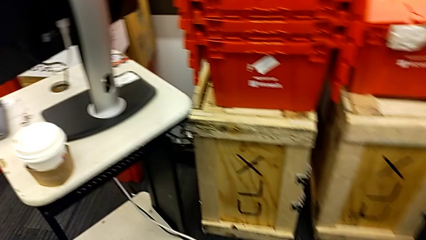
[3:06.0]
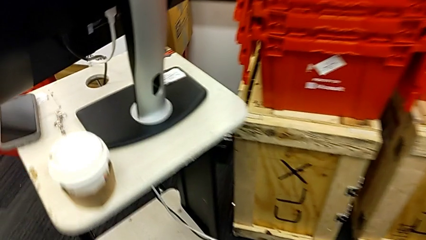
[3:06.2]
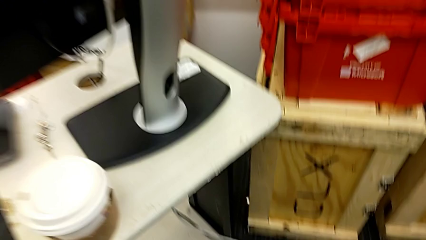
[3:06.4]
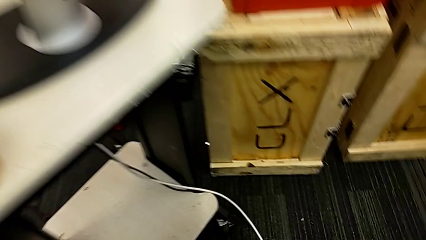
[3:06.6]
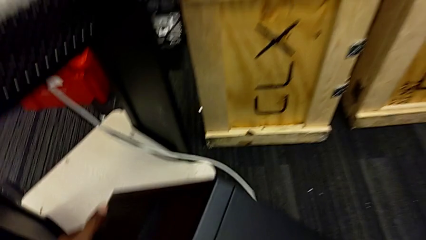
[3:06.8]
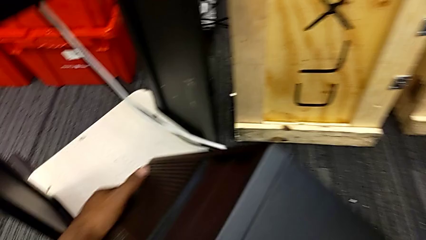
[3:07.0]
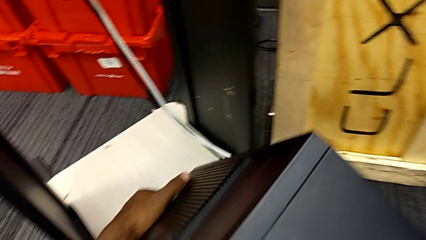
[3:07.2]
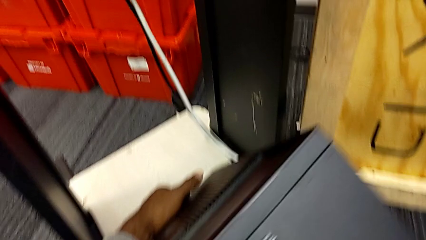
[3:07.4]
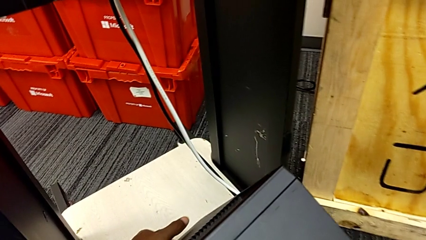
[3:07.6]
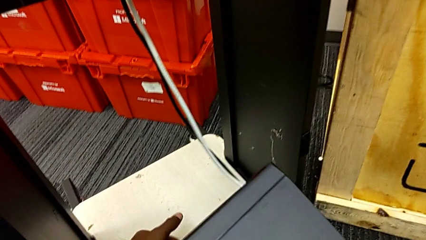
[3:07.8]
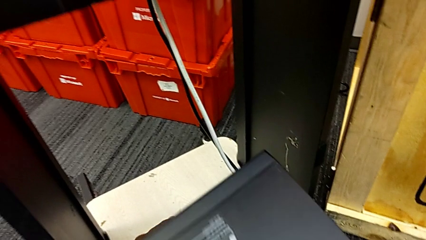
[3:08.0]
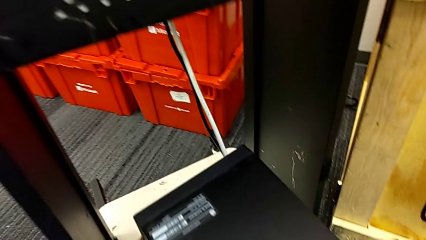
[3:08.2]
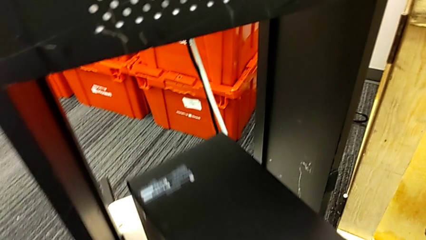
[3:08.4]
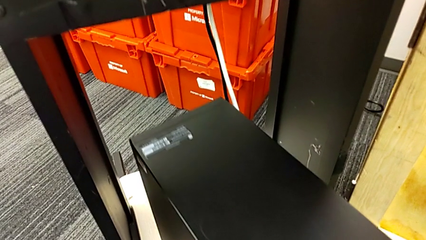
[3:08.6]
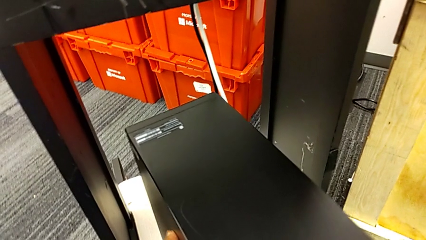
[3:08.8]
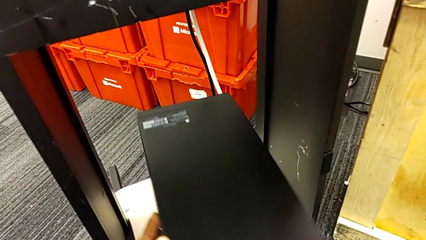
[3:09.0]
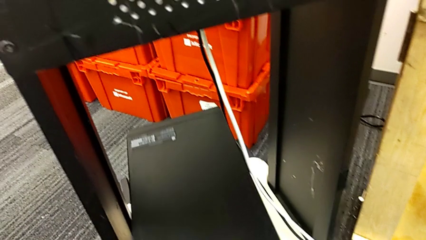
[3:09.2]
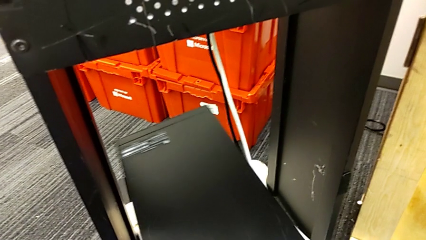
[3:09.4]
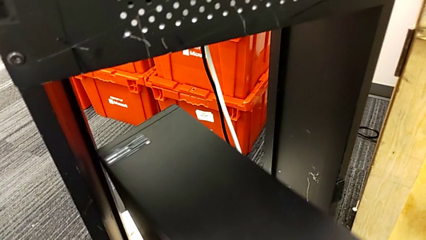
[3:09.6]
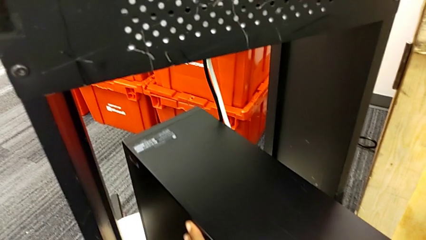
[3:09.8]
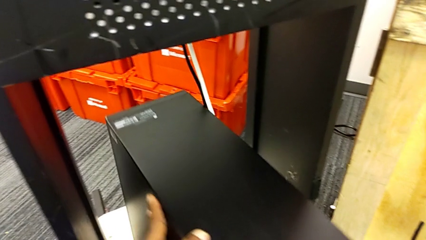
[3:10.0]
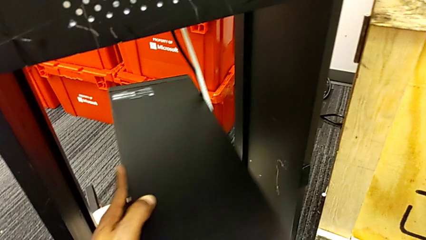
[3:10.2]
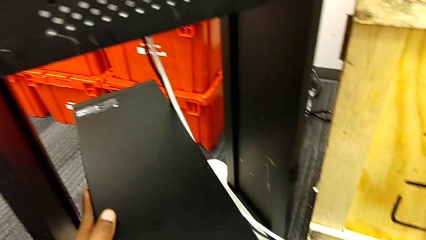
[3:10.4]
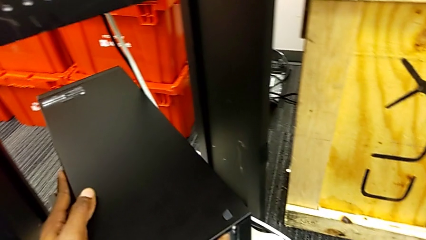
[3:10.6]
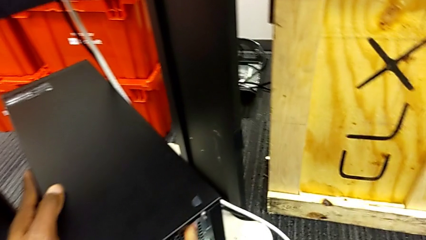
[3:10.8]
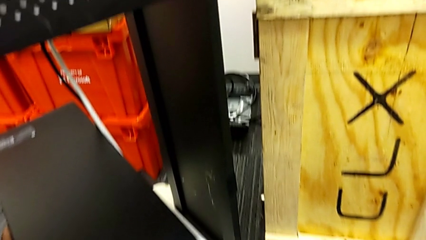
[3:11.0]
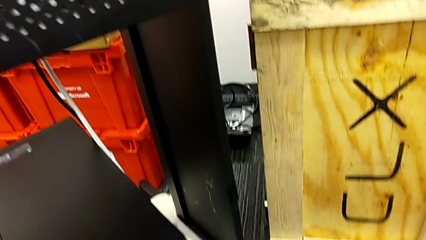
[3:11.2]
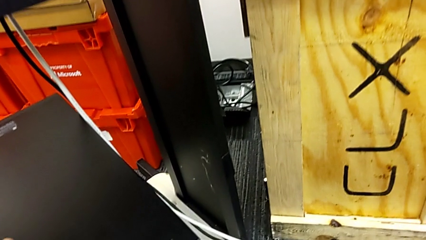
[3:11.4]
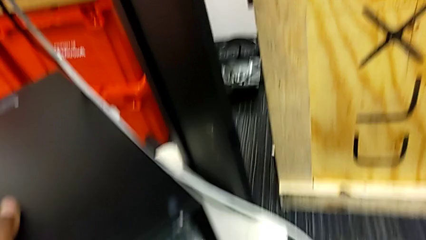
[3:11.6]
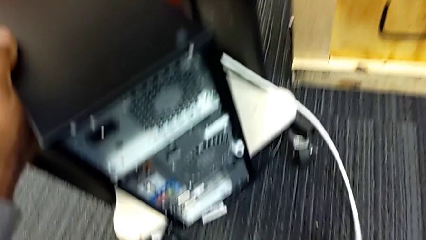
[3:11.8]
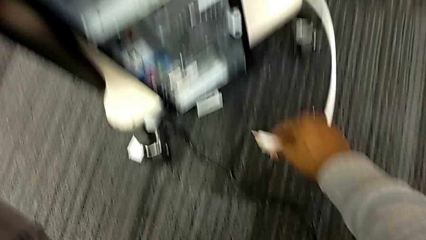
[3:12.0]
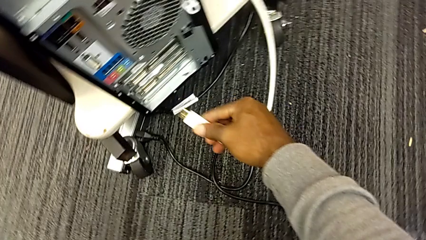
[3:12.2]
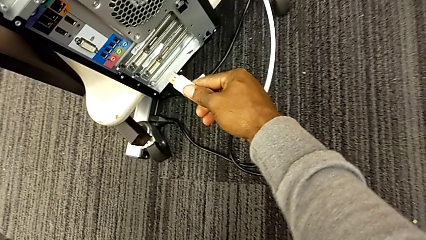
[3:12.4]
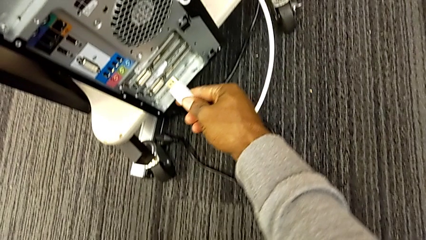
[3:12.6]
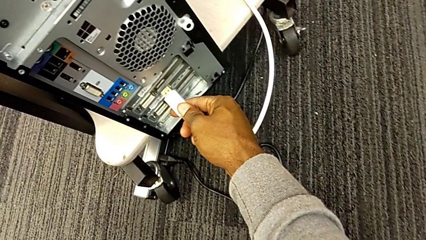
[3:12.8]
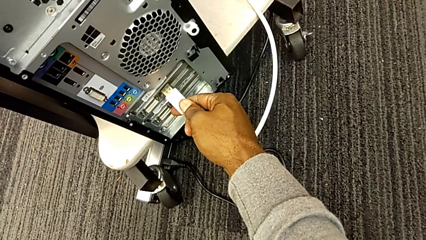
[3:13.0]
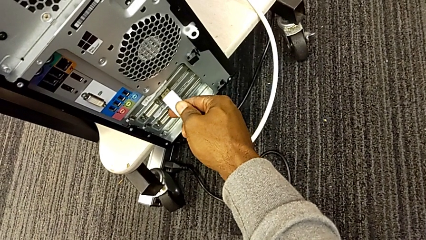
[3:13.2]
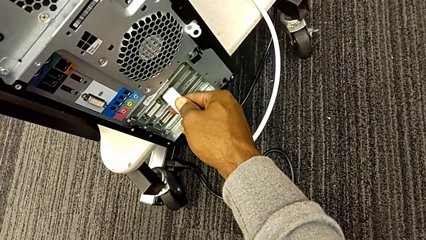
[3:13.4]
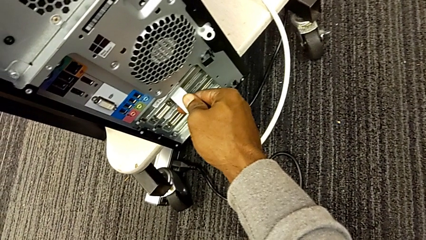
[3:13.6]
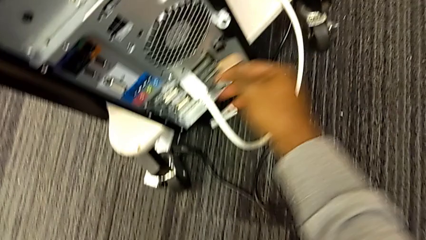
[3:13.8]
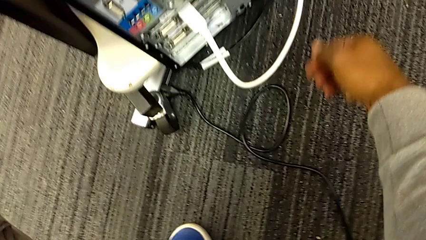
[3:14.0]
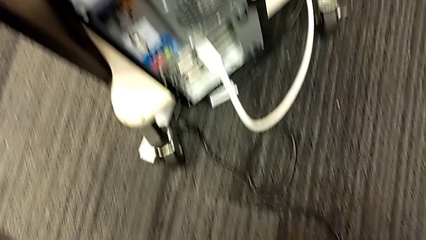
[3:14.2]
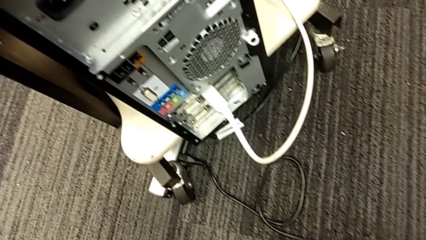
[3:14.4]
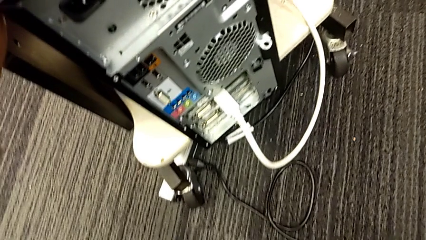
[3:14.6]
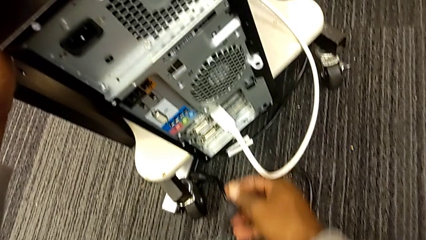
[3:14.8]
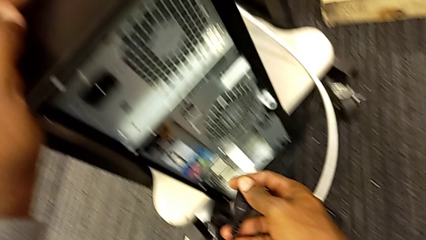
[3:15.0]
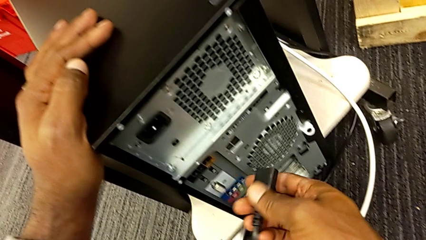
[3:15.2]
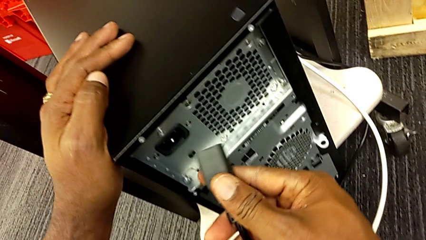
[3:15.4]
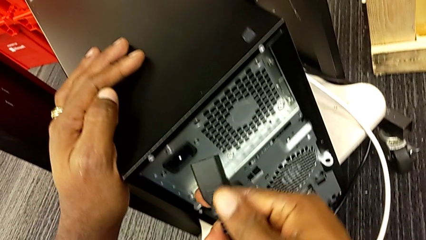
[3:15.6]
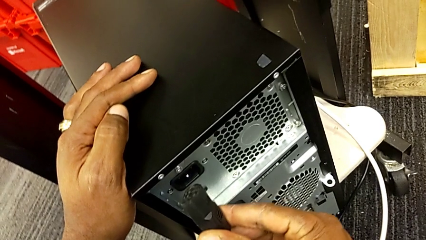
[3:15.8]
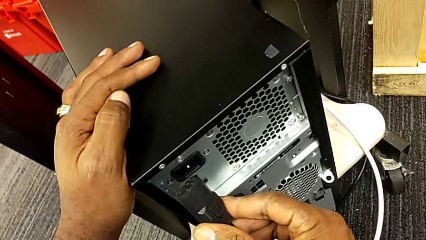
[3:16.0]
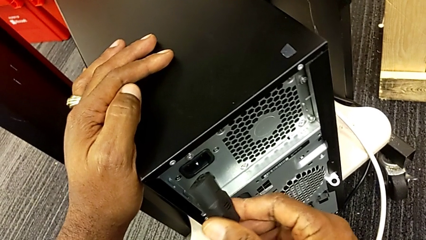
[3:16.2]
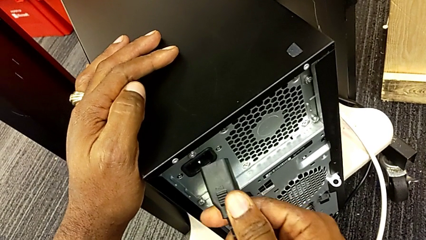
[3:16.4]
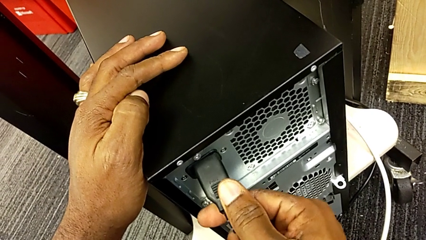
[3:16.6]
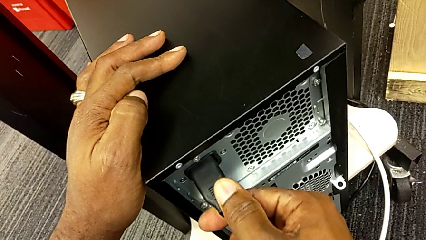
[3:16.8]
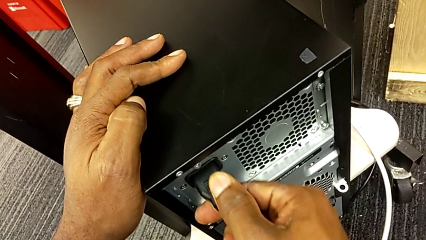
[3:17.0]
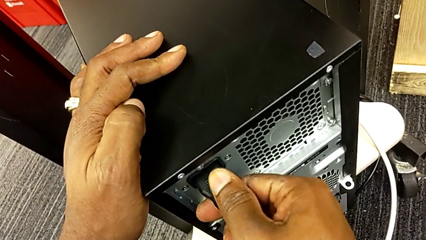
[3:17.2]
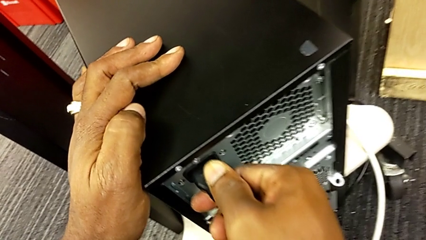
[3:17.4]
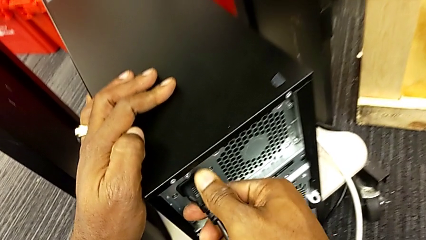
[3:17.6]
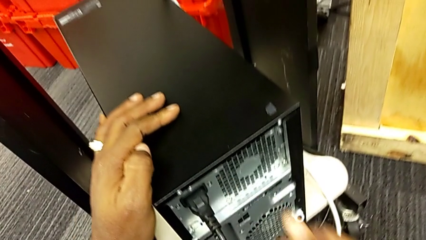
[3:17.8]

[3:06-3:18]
The camera wearer is plugging the black power supply and HDMI cables. They place the black computer tower, grab the white HDMI cable, insert it, grab the black cable power supply and insert it.
